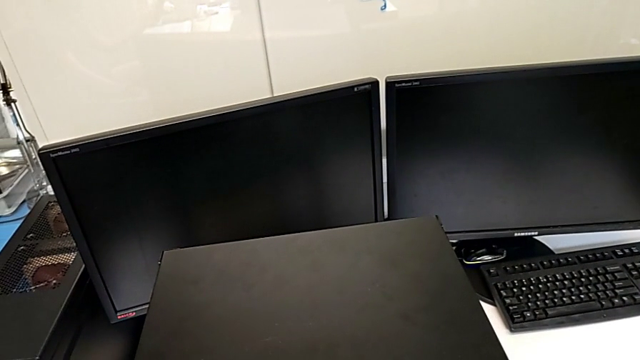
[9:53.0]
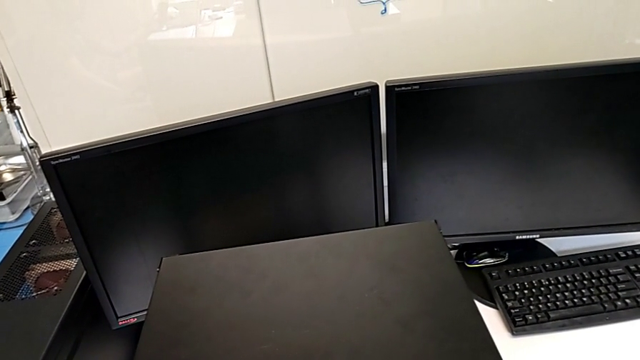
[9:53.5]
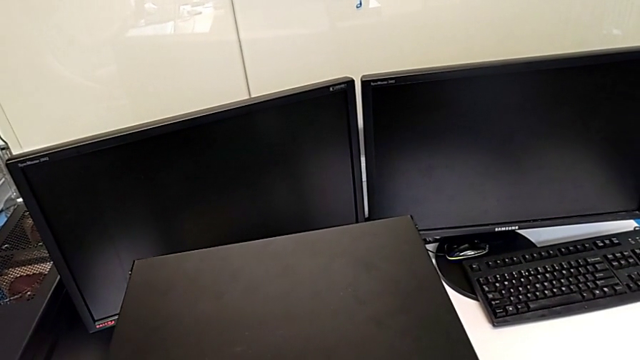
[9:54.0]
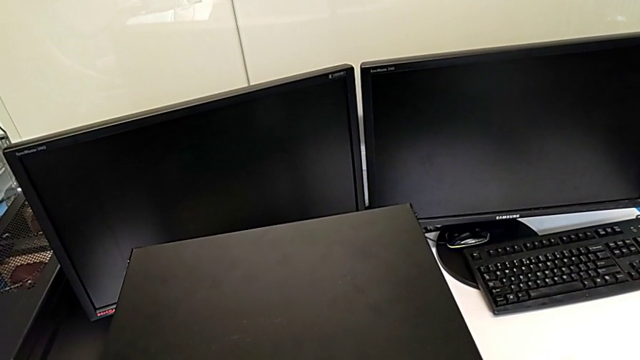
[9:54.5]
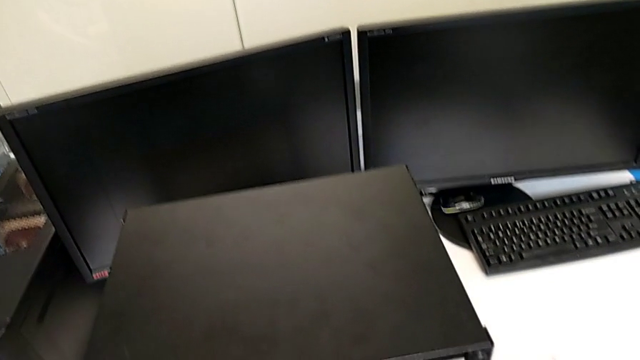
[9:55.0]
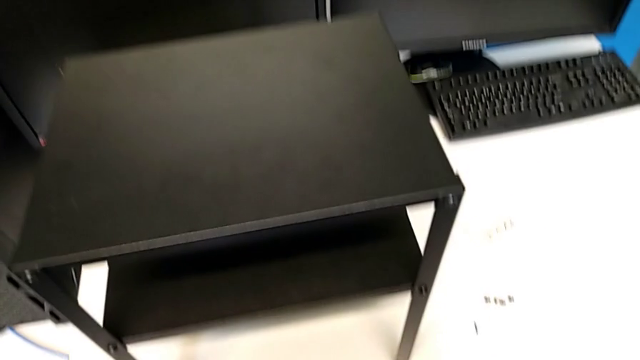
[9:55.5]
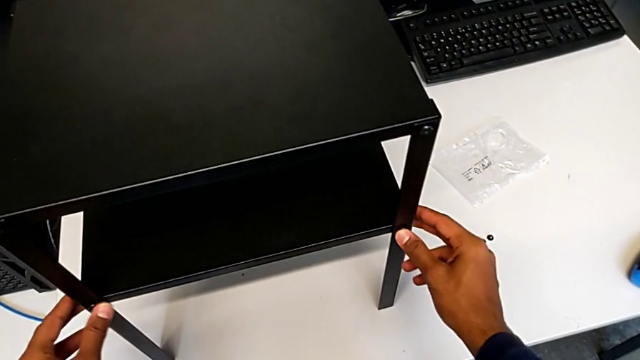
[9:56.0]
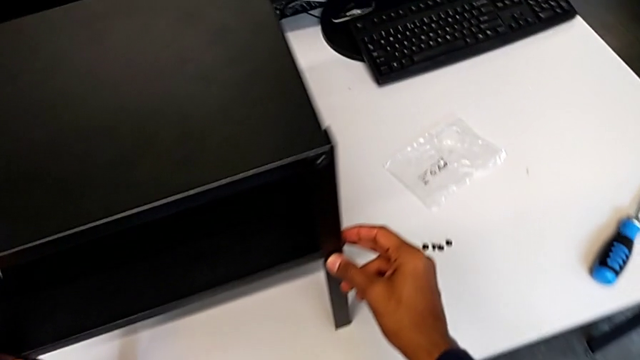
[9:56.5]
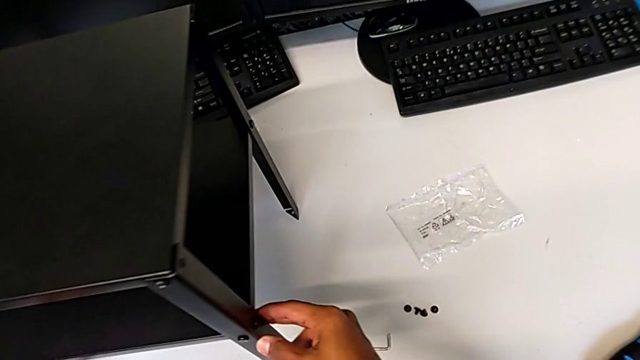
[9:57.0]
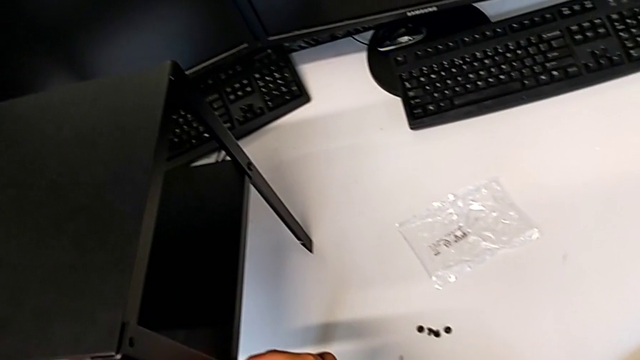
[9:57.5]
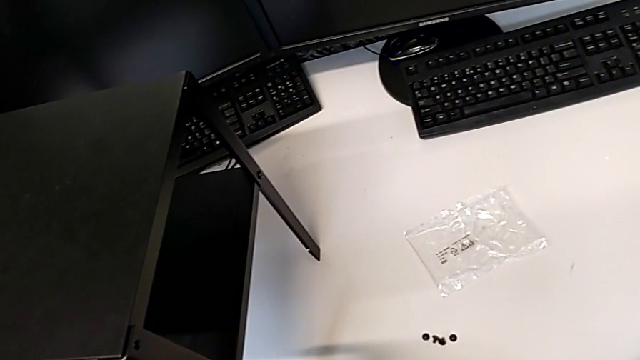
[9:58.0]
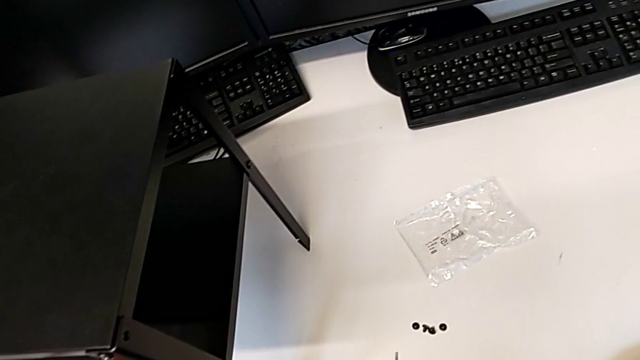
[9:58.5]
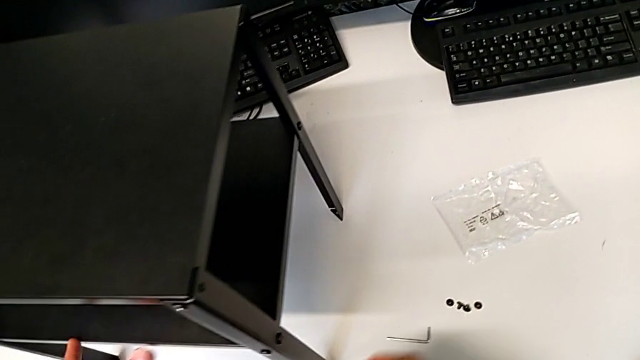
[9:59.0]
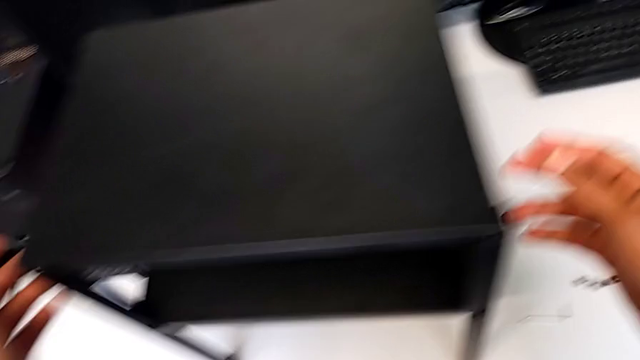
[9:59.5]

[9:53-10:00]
The camera wearer is validating the assembly of the table is correct. They keep flipping the tray.

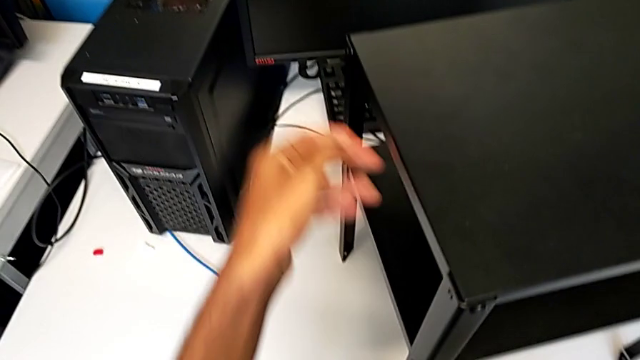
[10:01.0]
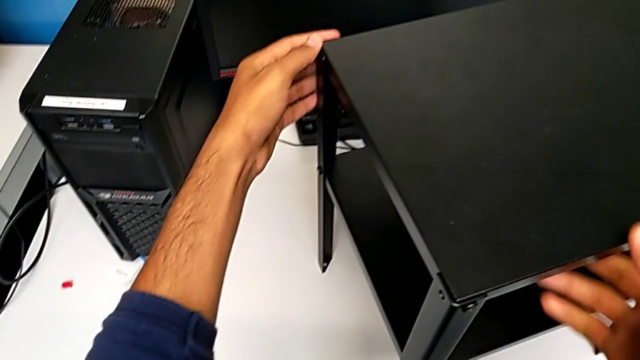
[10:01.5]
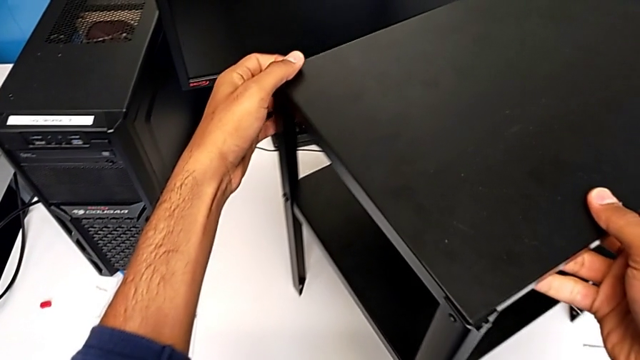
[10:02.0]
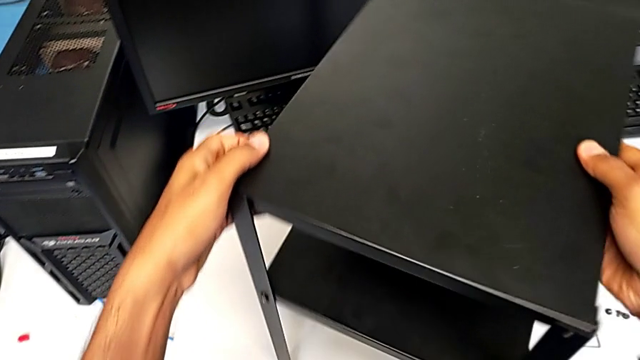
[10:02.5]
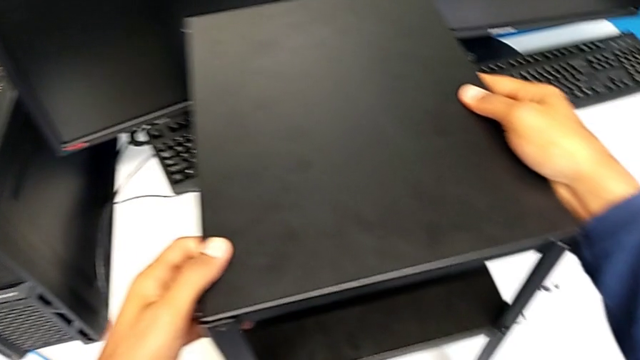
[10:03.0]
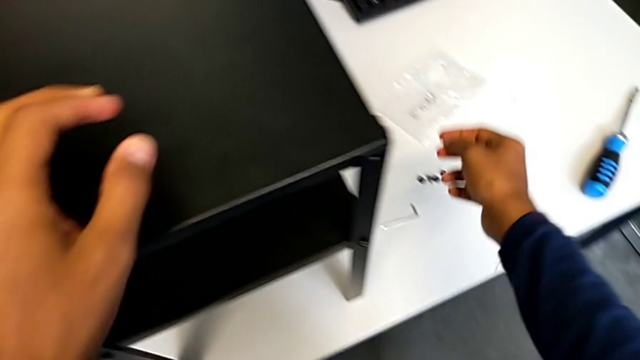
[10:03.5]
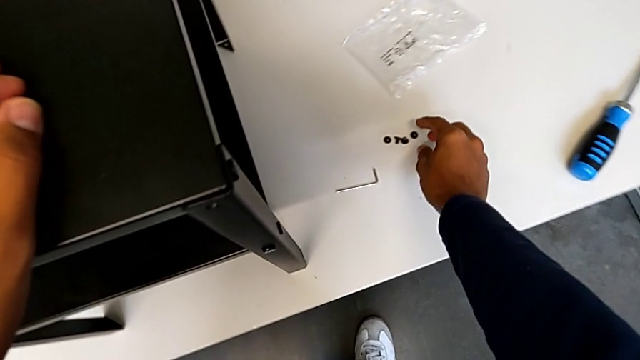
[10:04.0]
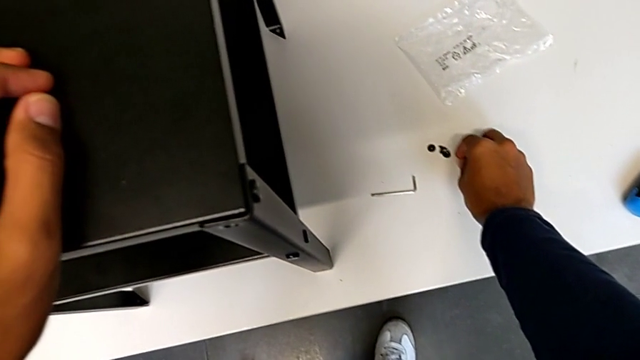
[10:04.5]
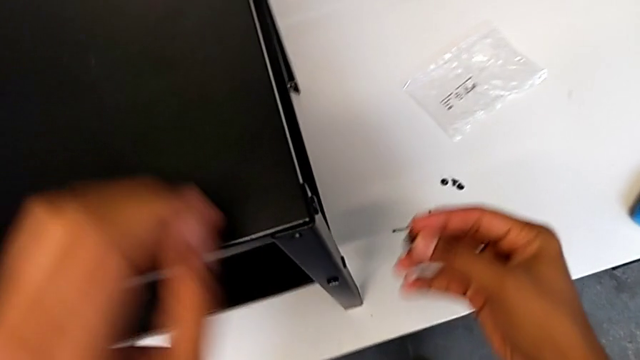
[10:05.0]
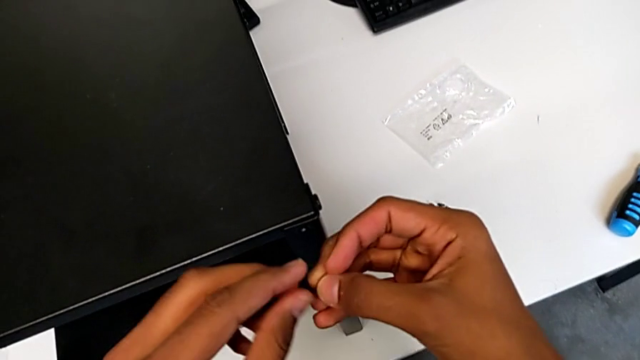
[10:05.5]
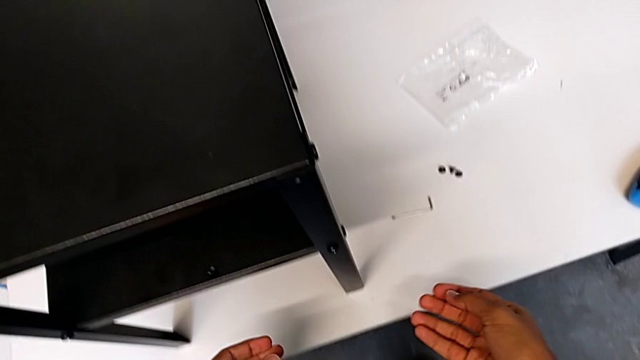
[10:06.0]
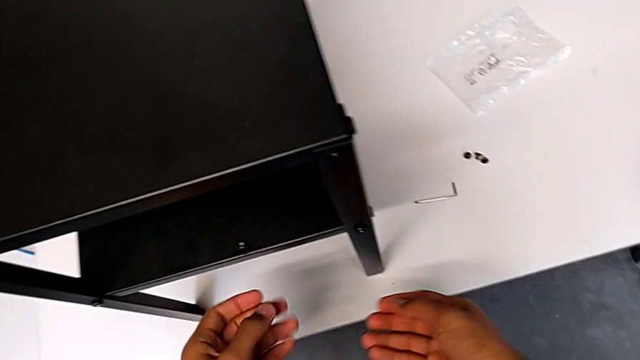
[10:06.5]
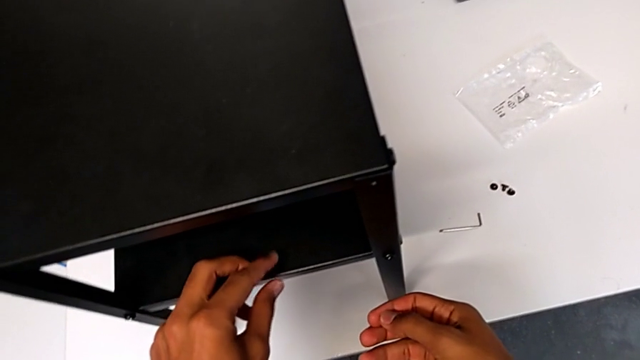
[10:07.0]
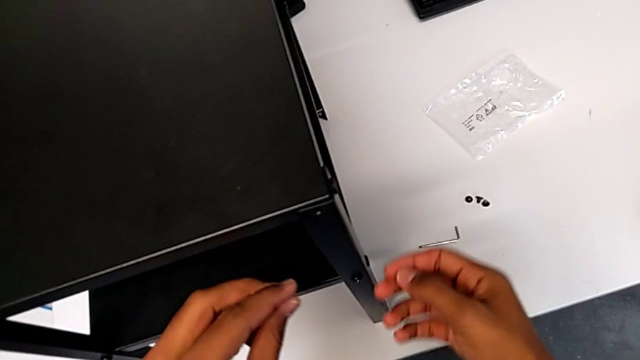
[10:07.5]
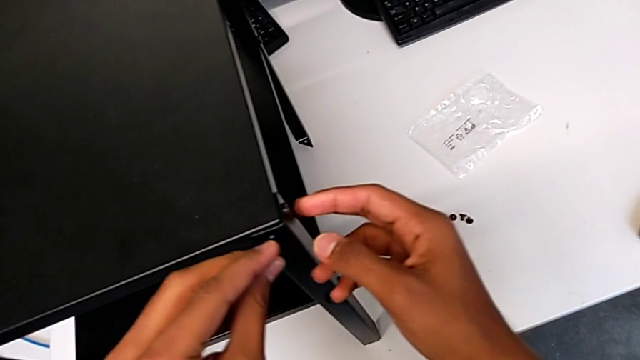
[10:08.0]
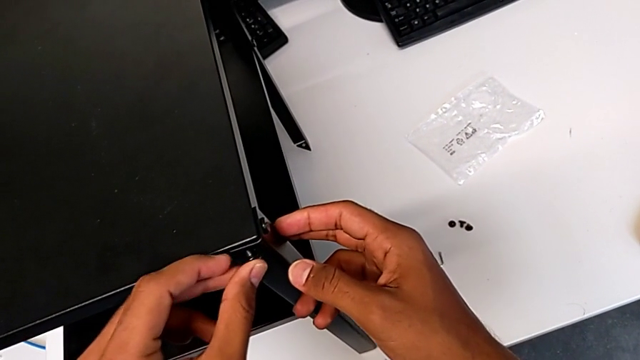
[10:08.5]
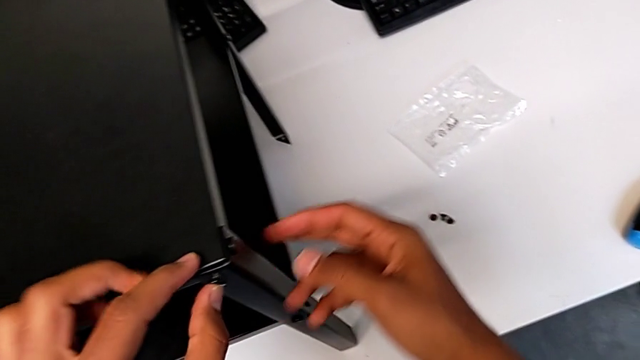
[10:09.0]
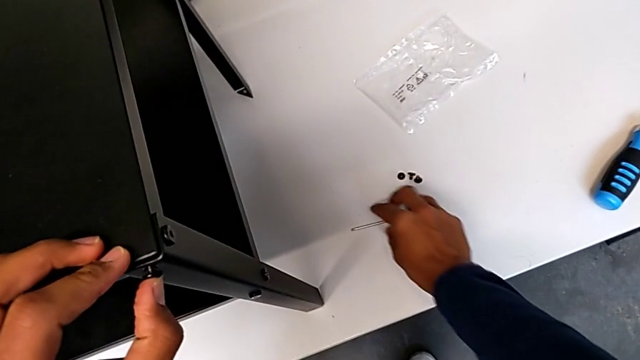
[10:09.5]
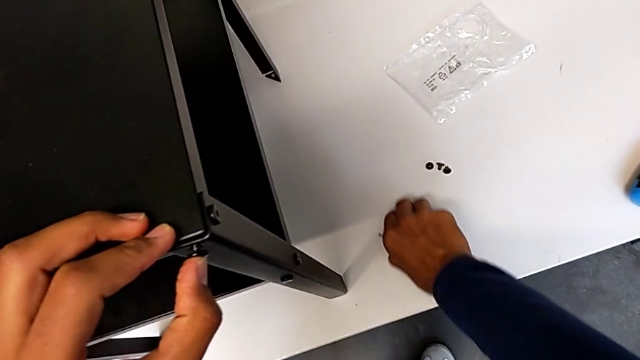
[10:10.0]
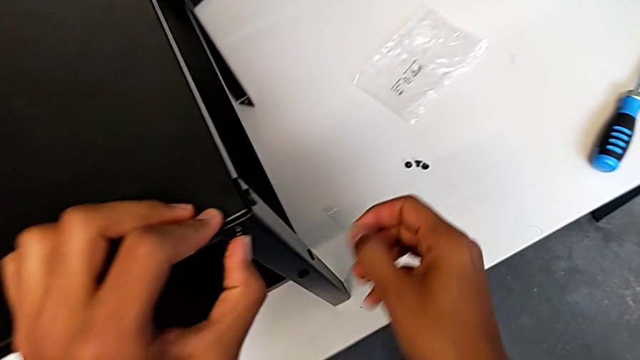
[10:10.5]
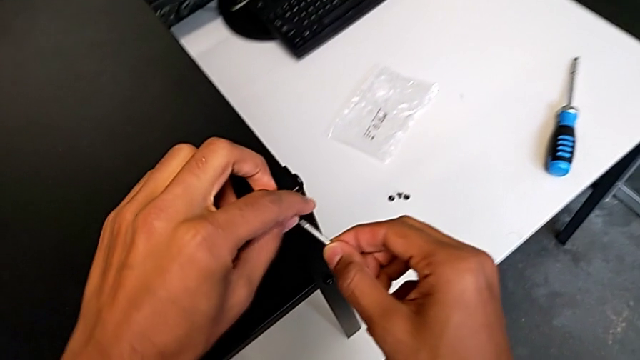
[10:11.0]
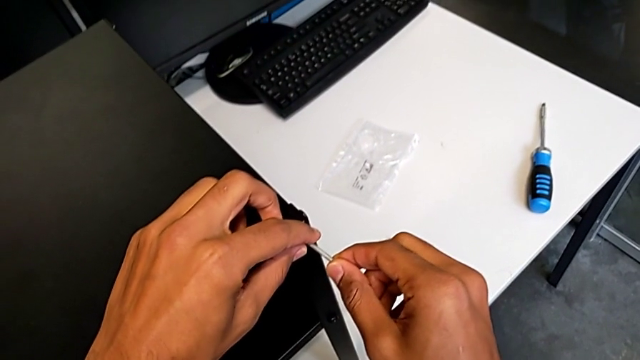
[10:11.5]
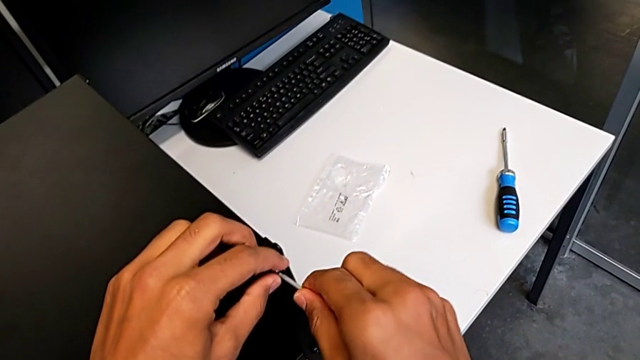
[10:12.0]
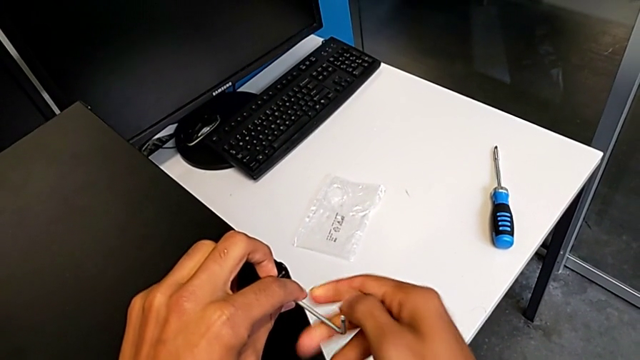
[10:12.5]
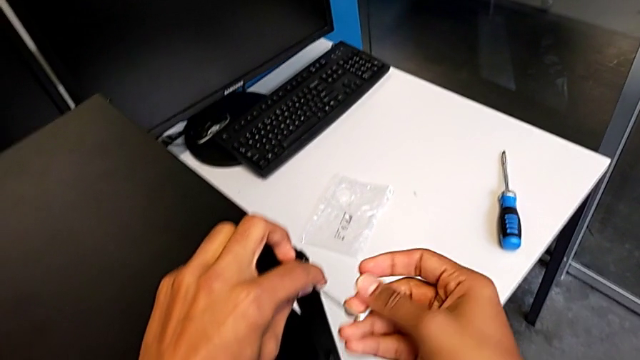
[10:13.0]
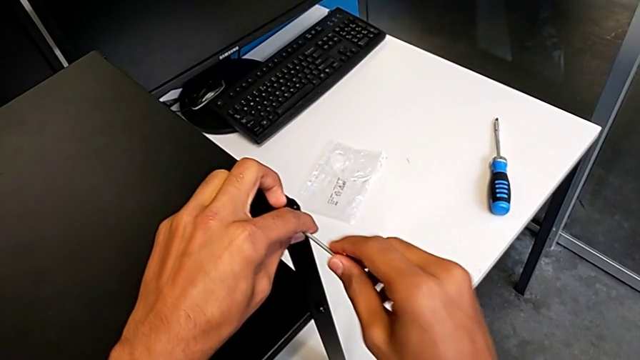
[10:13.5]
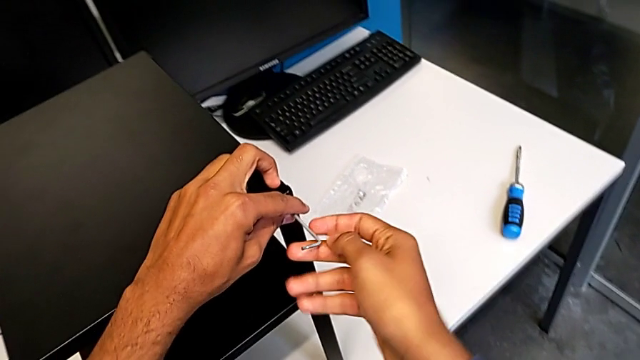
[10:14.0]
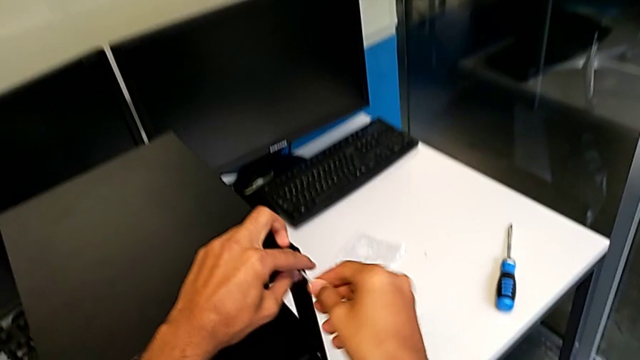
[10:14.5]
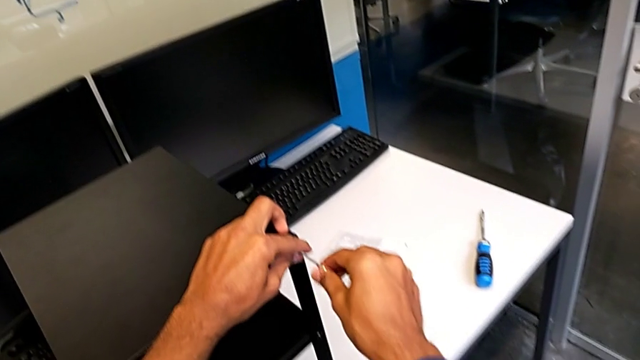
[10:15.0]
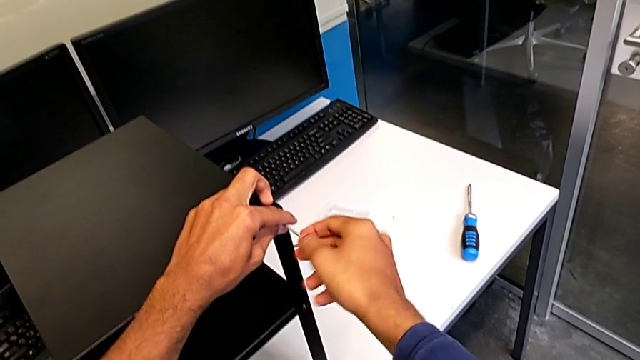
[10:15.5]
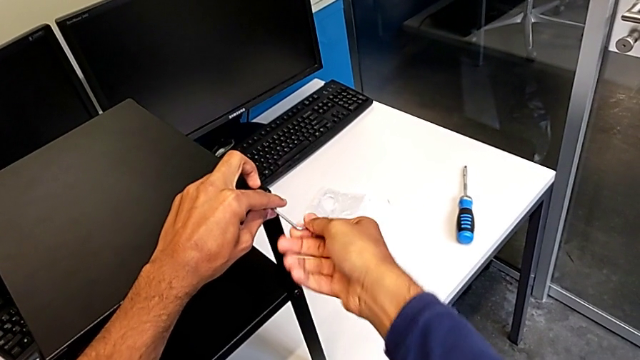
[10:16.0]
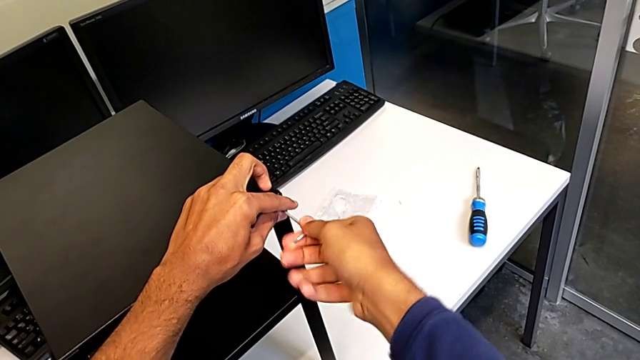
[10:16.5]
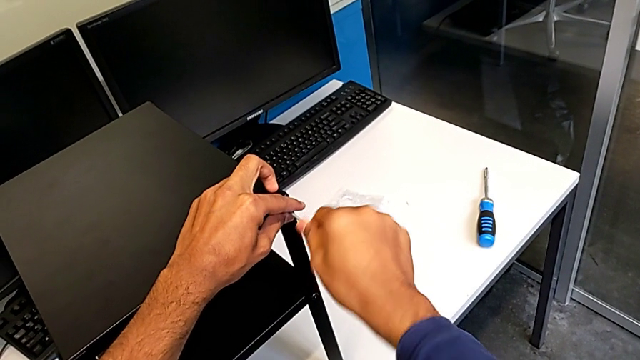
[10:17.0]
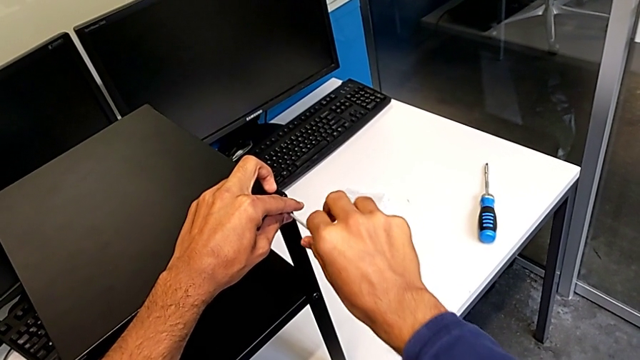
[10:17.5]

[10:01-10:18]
The camera wearer is screwing in the missing screws. They rotate the tray, grab the hex socket head and begin to screw it.
